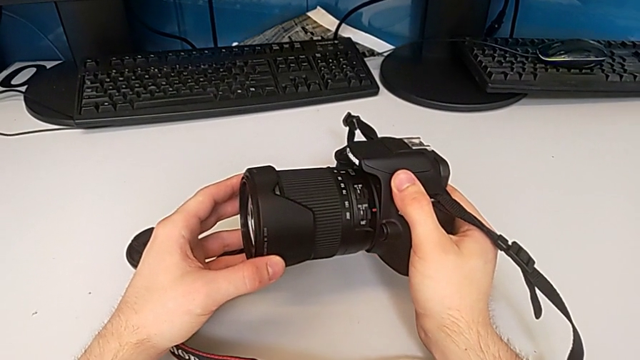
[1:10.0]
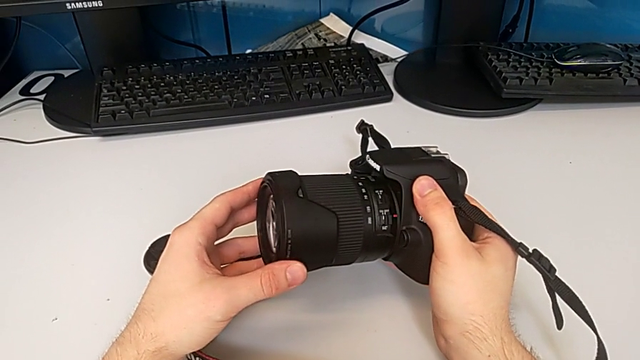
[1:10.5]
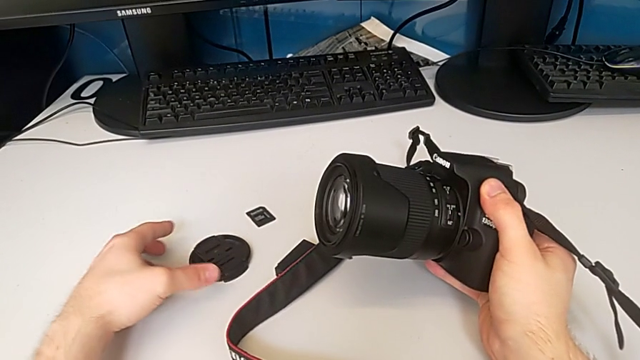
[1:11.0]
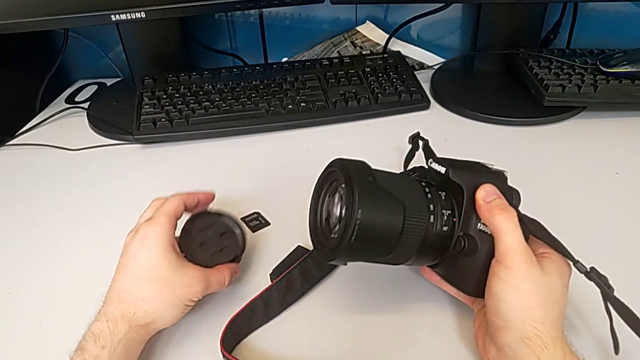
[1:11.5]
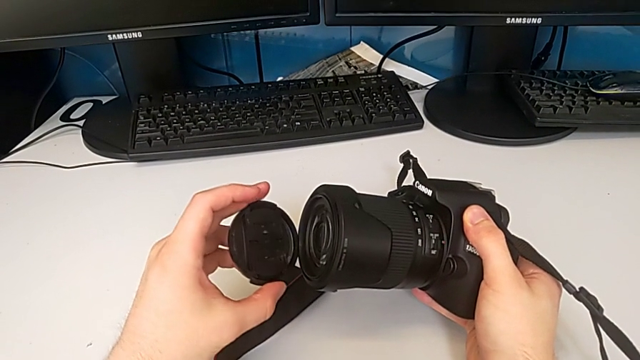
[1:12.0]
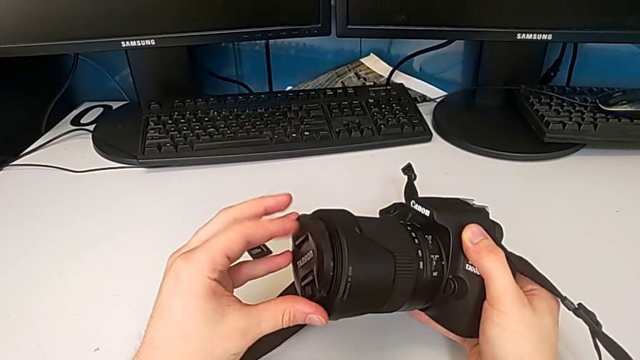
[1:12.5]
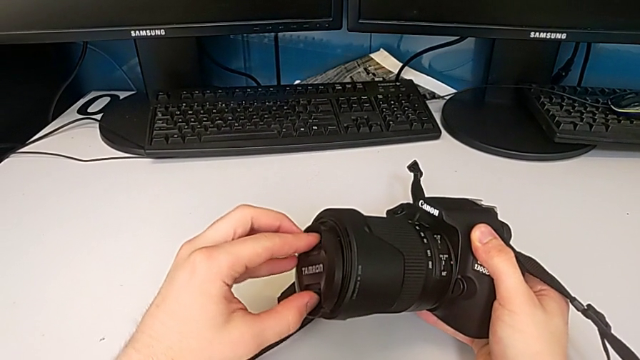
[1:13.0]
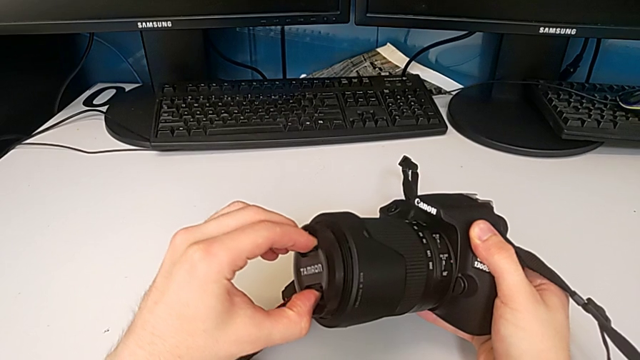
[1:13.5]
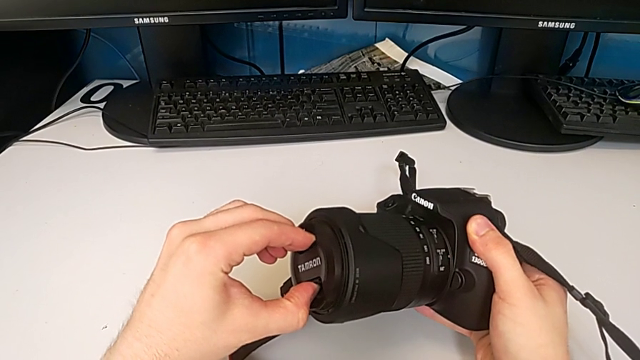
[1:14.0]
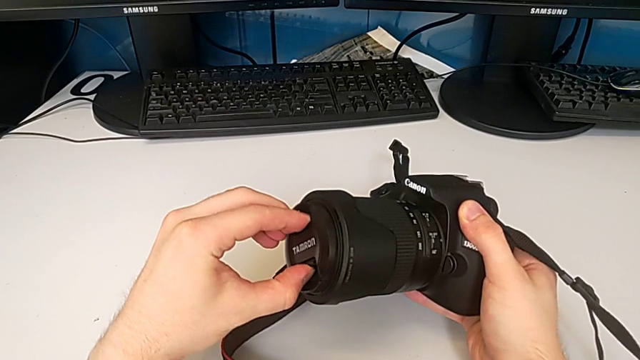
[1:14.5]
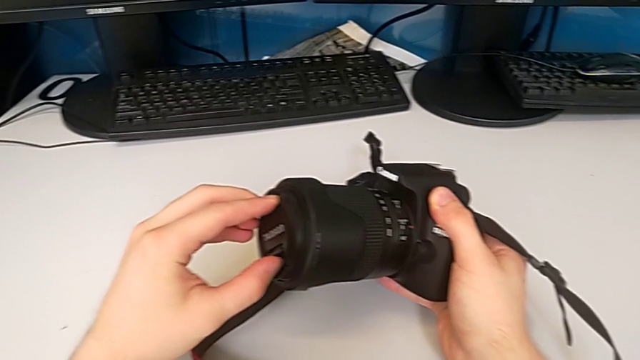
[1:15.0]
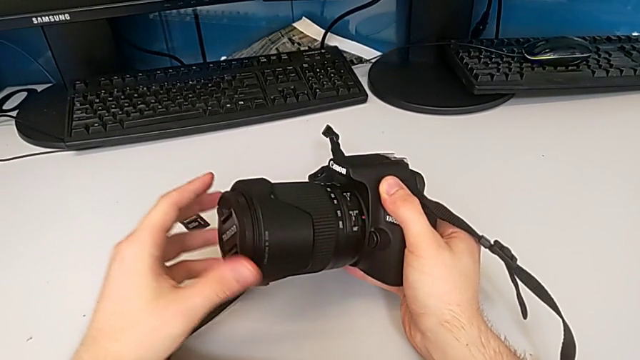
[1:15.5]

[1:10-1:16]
The camera wearer attaches the lens cover. They grab the lens cover, lift it and assemble it.

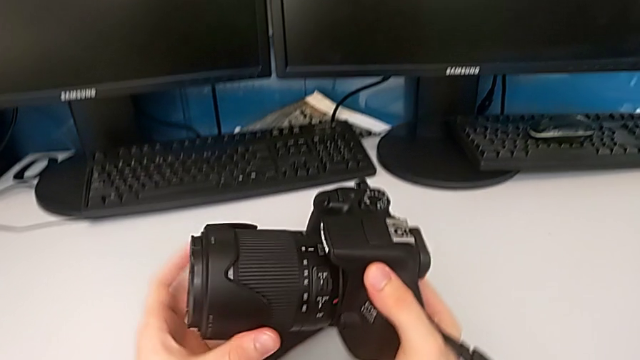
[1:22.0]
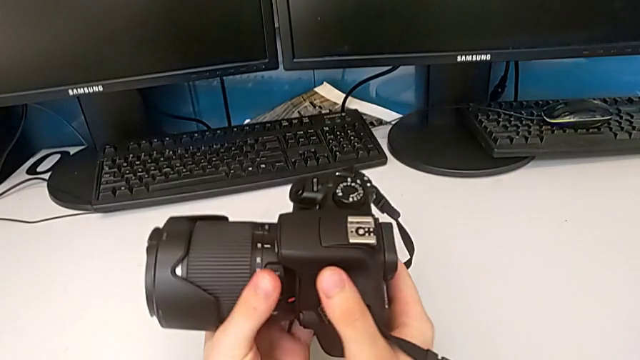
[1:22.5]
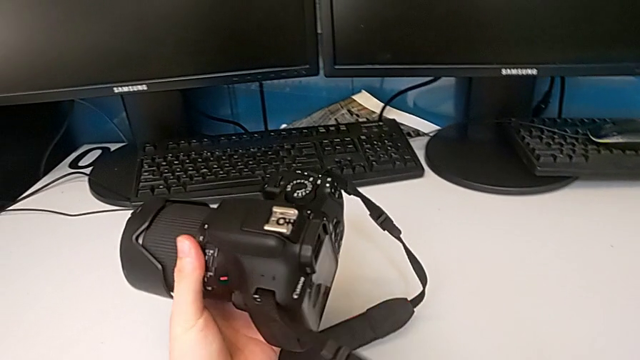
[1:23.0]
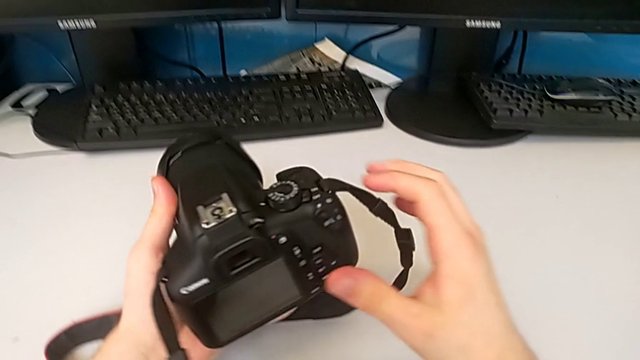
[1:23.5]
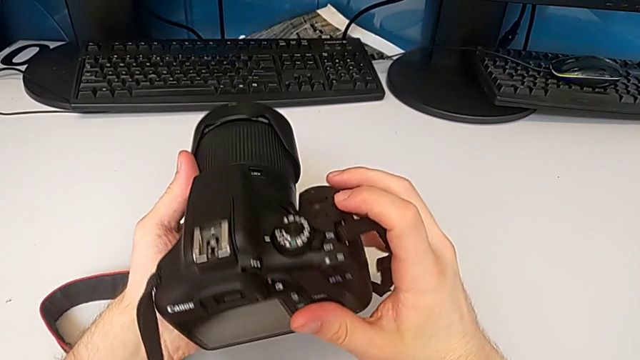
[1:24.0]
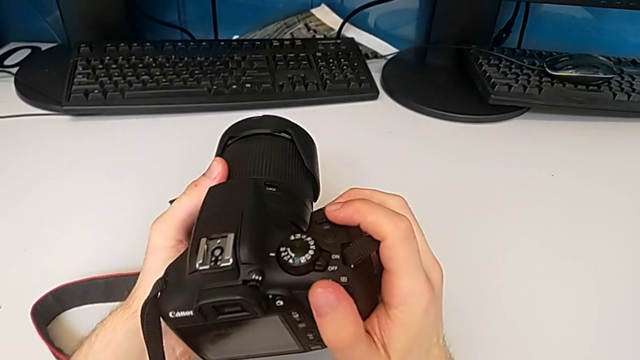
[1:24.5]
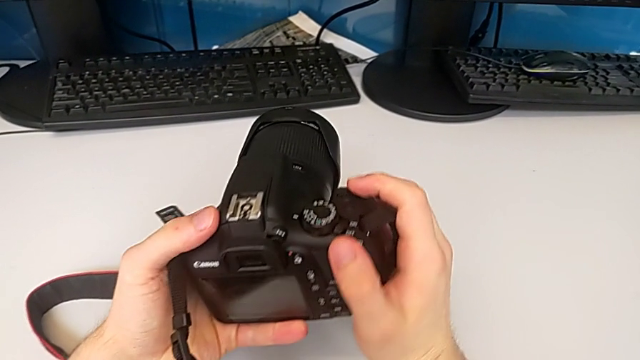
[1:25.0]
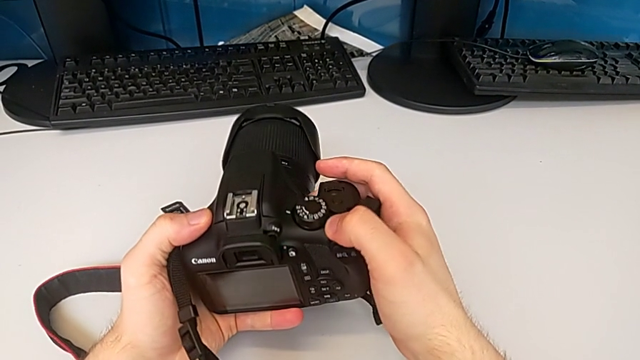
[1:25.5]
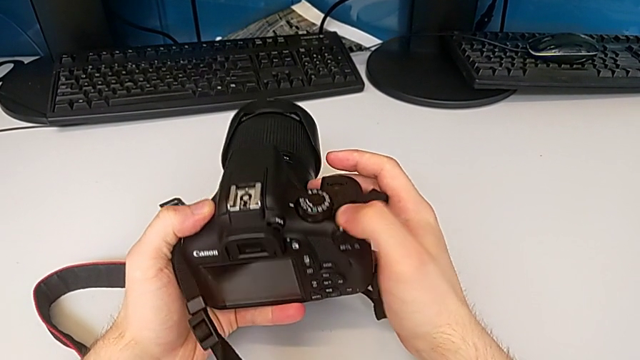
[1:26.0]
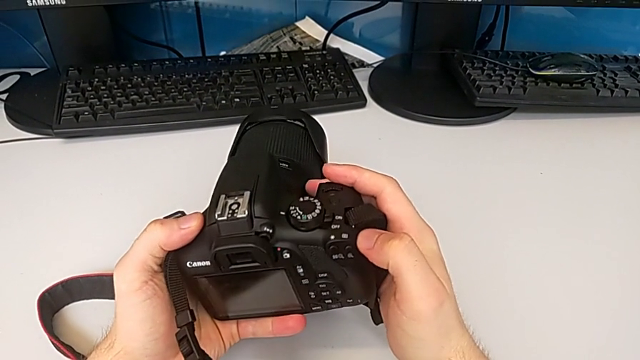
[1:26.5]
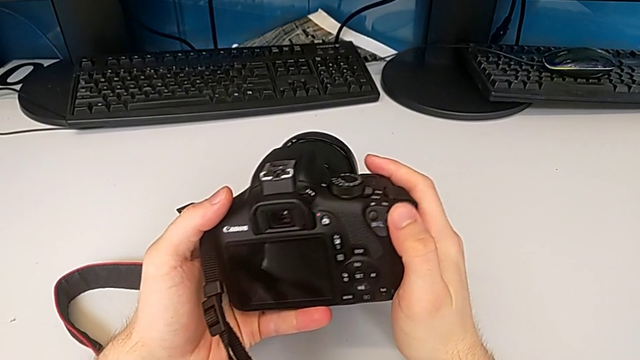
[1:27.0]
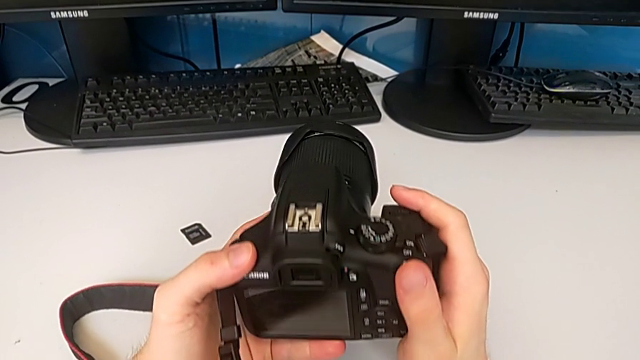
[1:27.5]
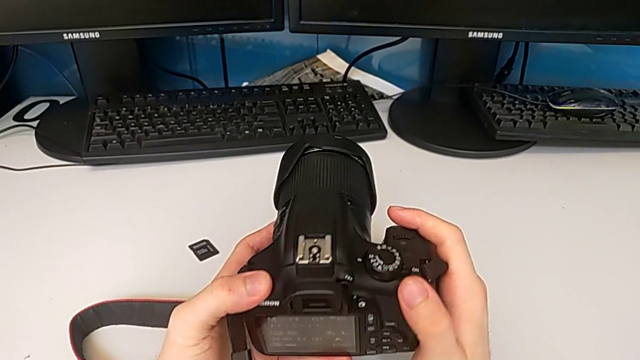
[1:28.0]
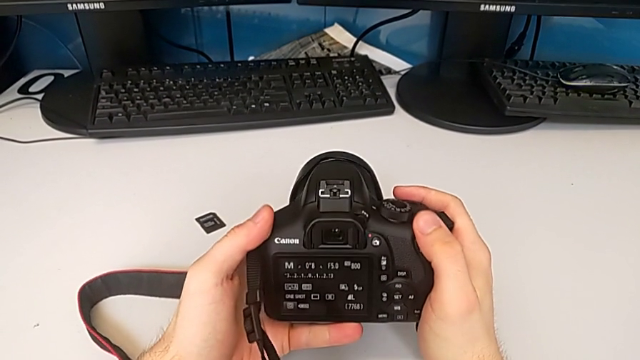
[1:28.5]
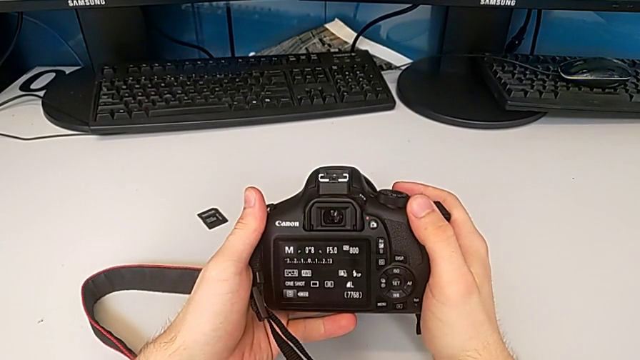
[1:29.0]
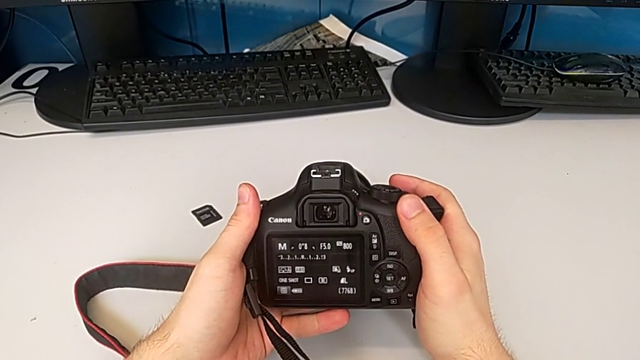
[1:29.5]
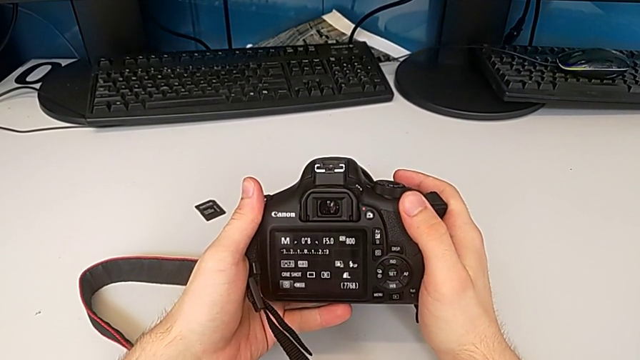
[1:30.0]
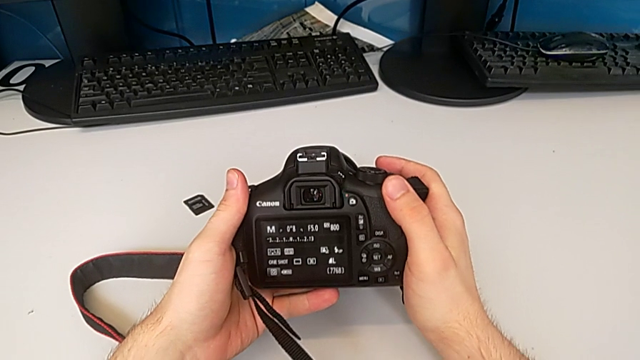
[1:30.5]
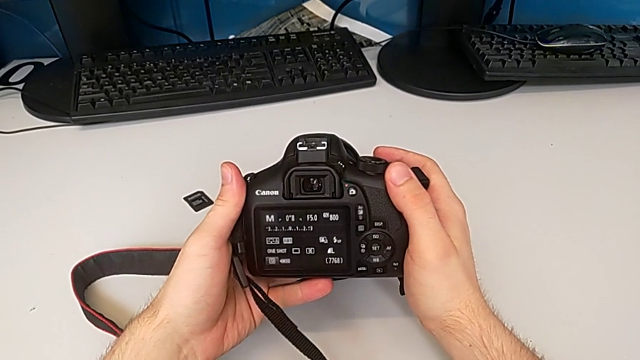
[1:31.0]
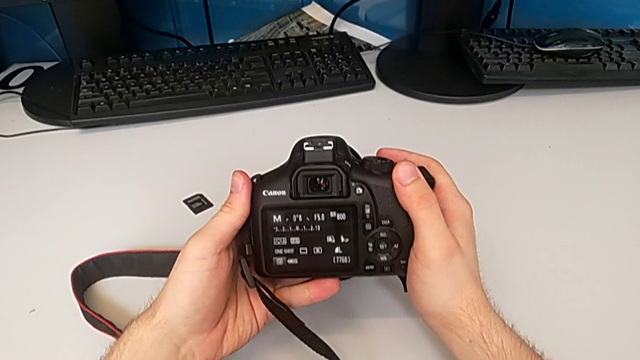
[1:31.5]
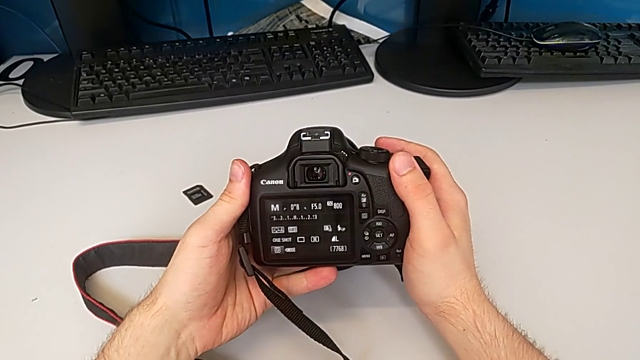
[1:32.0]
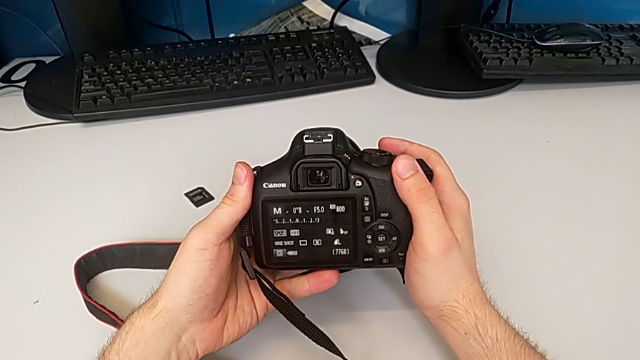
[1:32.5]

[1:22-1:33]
The camera wearer turns on the DSLR. They rotate the DSLR and push the button.

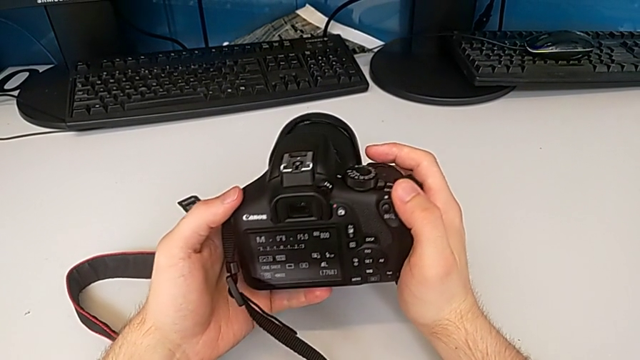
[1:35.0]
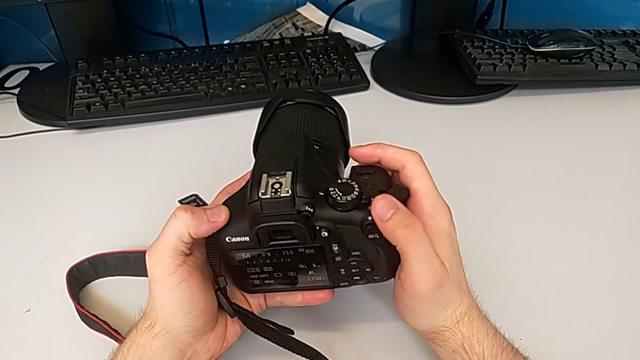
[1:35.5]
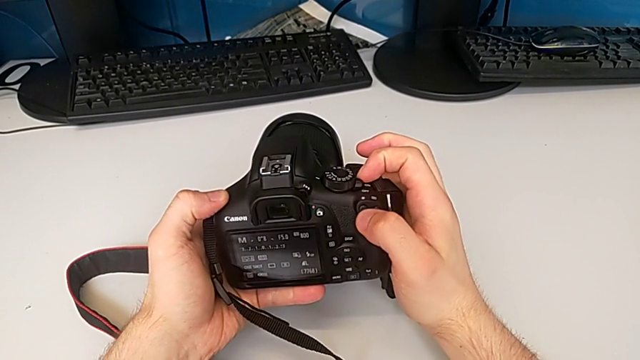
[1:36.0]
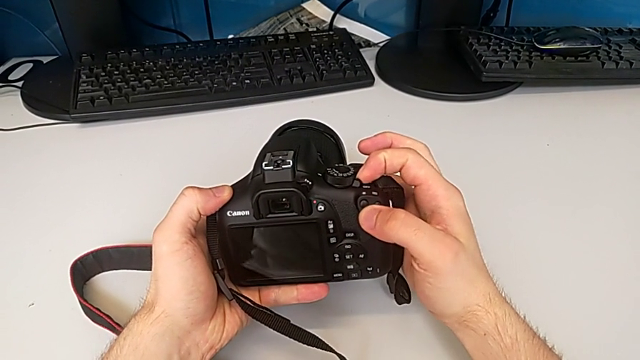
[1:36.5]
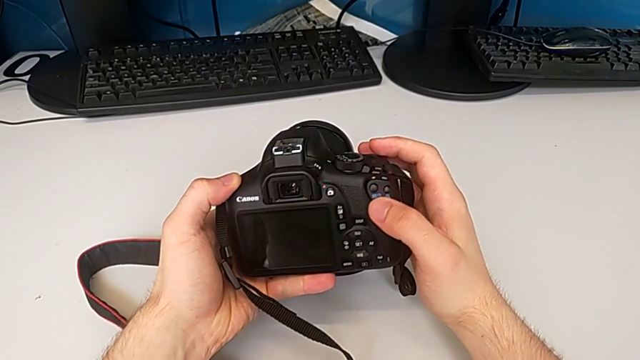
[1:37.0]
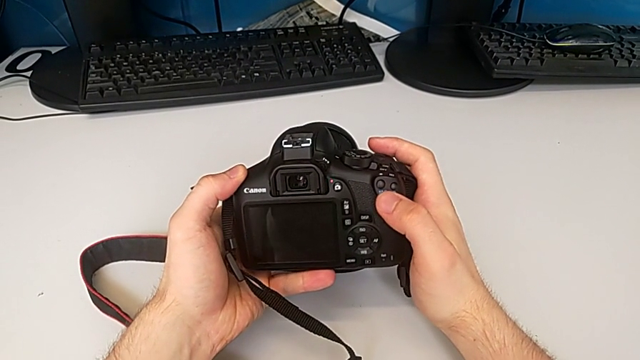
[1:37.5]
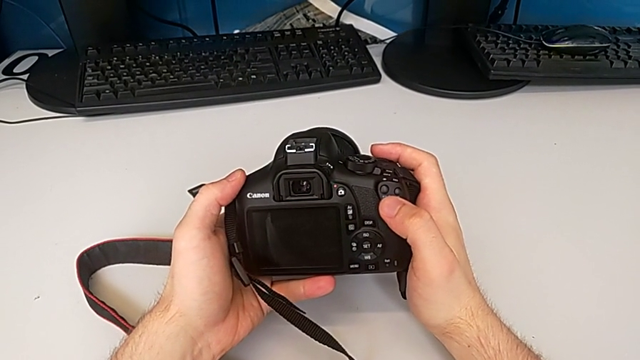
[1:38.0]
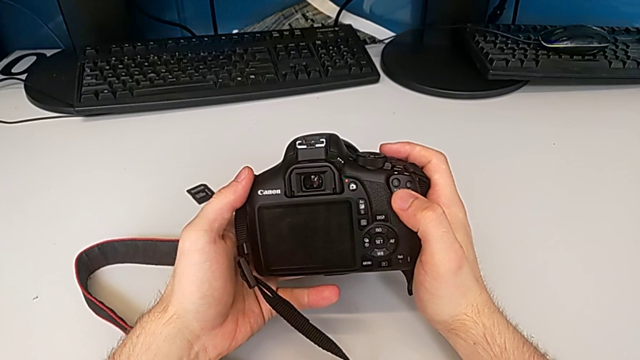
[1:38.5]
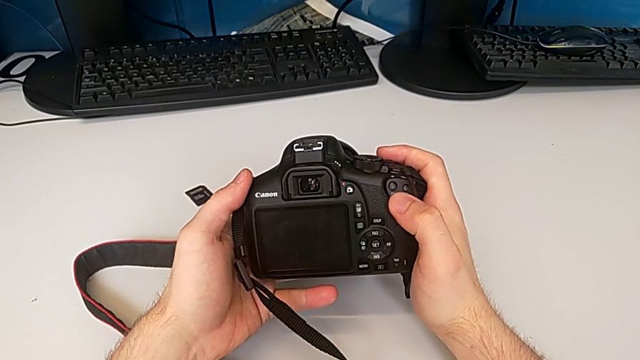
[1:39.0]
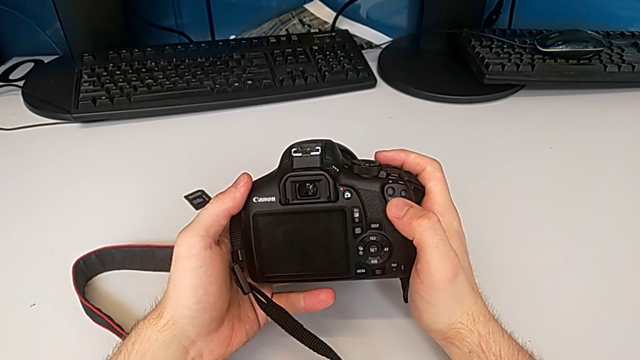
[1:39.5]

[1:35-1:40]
The camera wearer turns off the DSLR. They rotate the DSLR and push the button.
